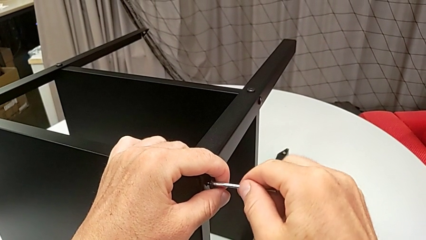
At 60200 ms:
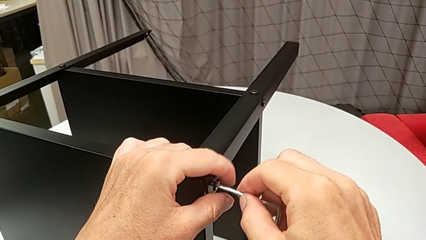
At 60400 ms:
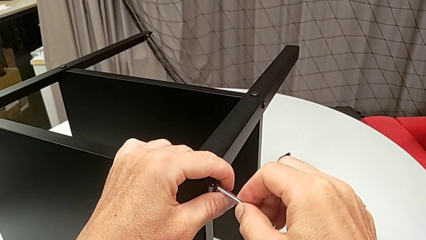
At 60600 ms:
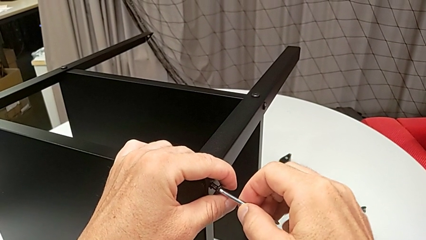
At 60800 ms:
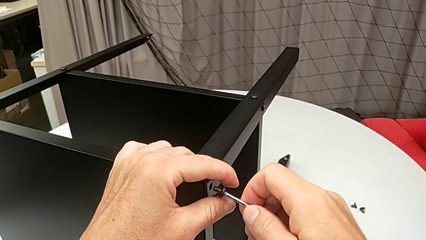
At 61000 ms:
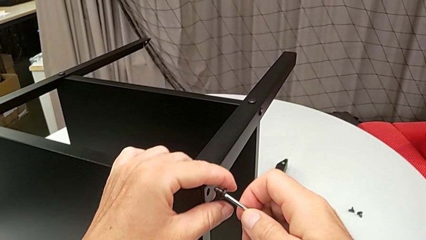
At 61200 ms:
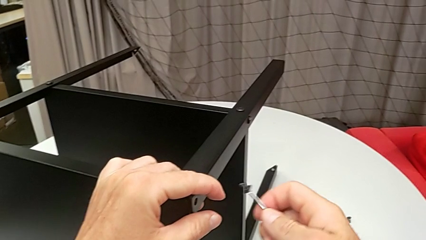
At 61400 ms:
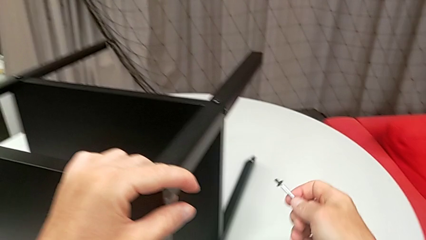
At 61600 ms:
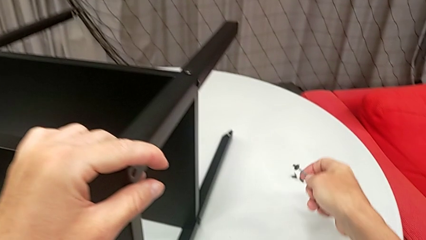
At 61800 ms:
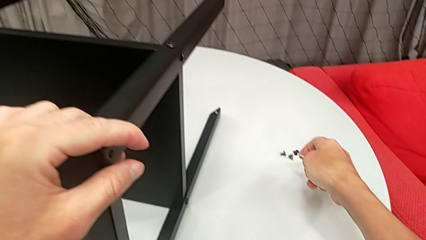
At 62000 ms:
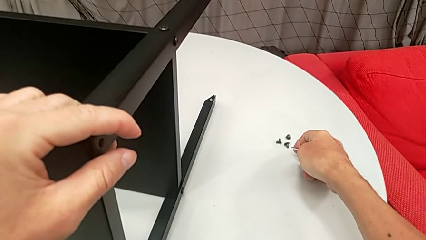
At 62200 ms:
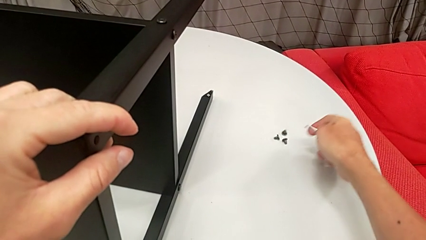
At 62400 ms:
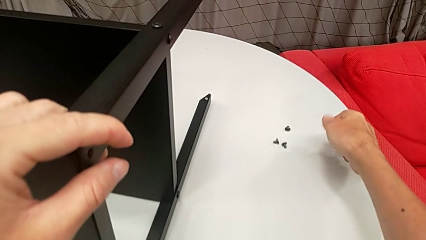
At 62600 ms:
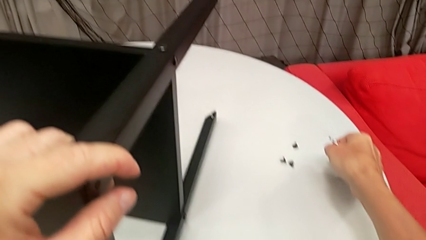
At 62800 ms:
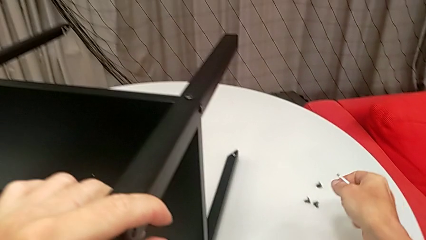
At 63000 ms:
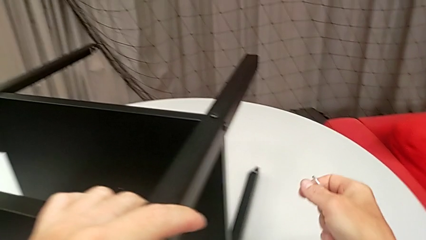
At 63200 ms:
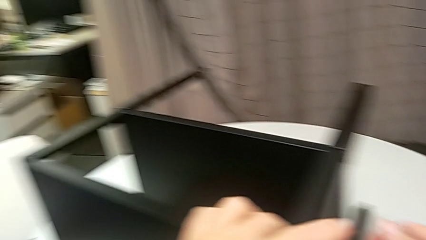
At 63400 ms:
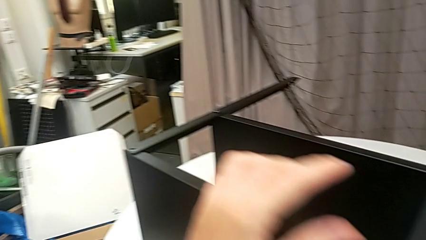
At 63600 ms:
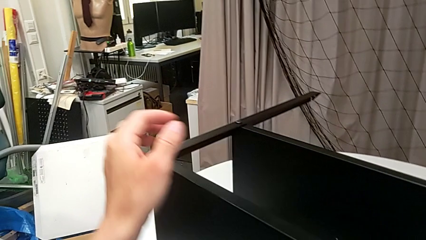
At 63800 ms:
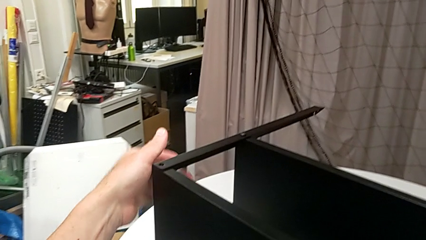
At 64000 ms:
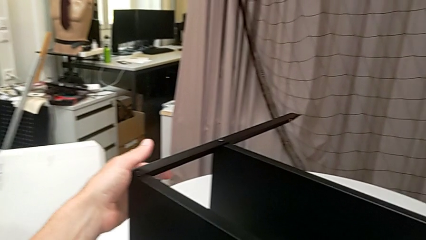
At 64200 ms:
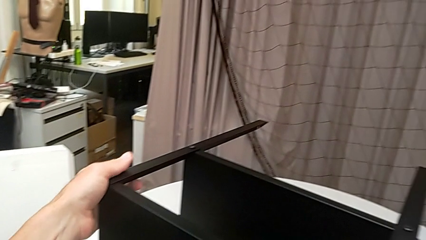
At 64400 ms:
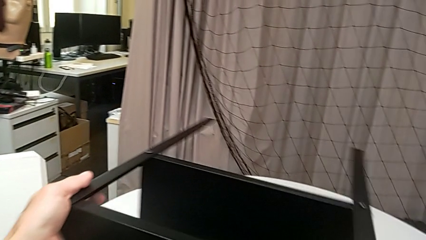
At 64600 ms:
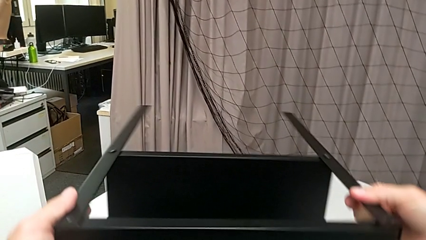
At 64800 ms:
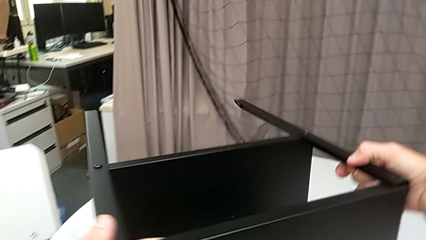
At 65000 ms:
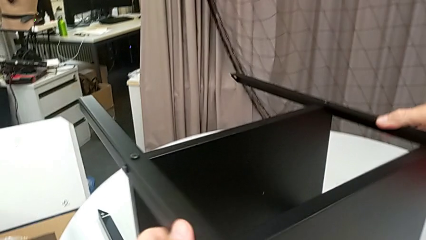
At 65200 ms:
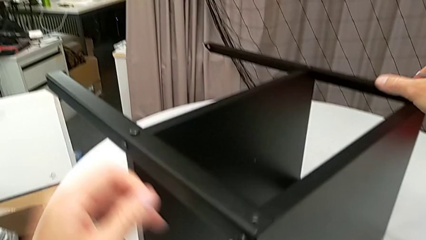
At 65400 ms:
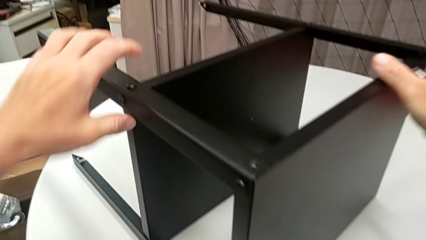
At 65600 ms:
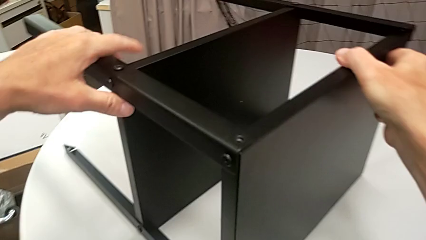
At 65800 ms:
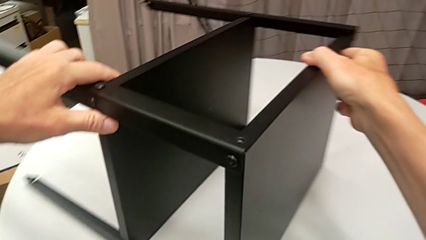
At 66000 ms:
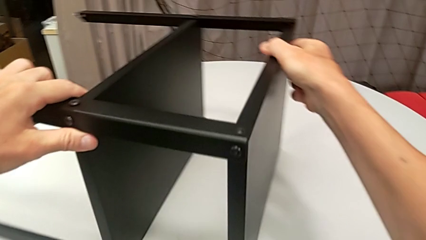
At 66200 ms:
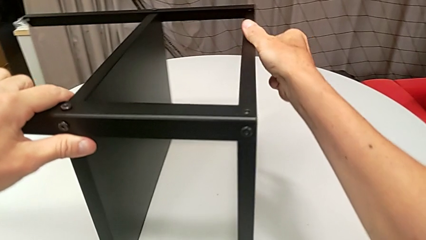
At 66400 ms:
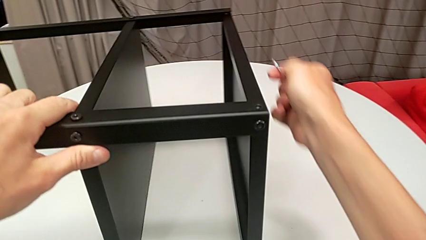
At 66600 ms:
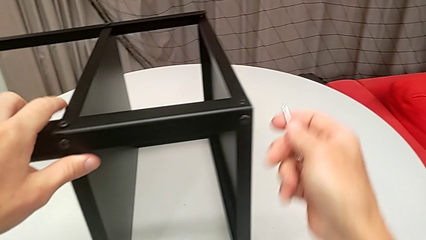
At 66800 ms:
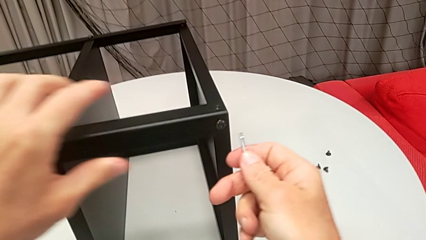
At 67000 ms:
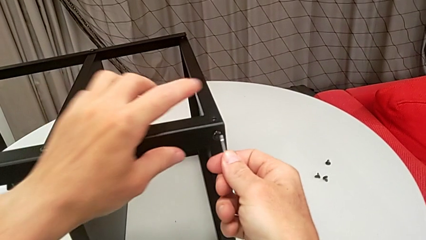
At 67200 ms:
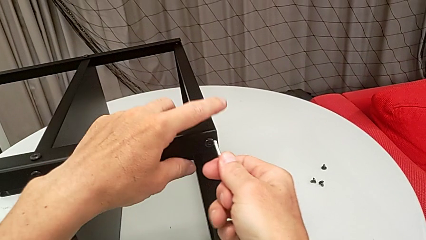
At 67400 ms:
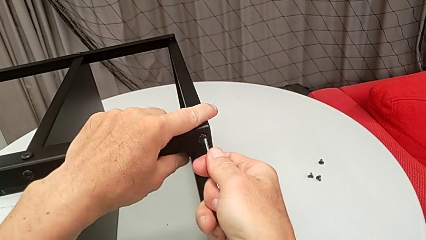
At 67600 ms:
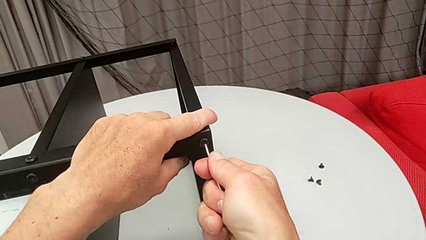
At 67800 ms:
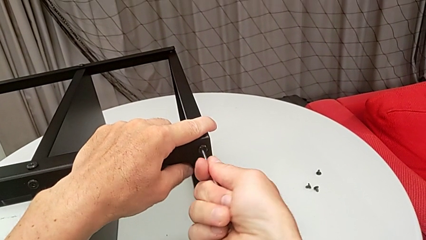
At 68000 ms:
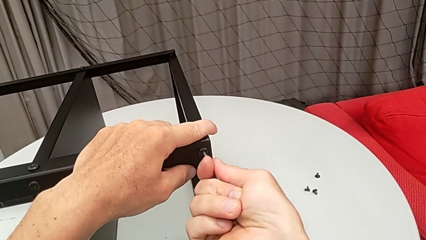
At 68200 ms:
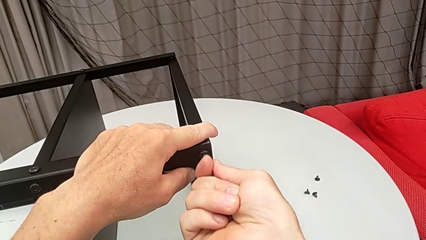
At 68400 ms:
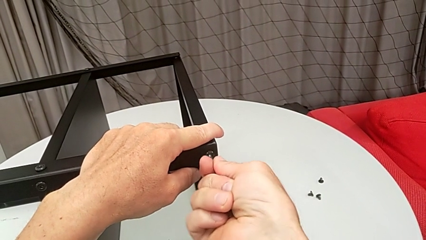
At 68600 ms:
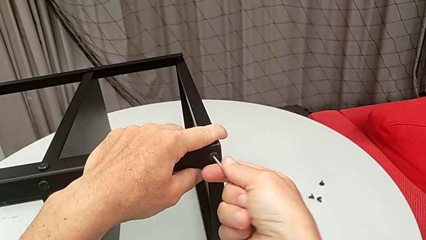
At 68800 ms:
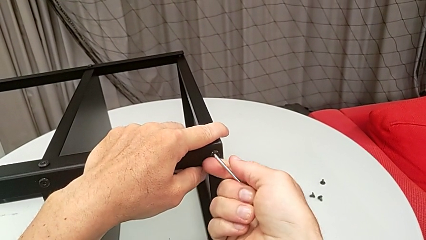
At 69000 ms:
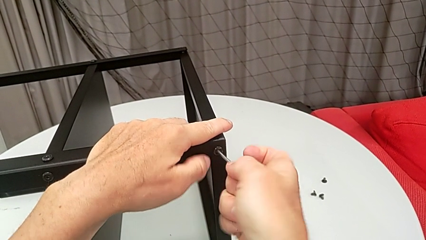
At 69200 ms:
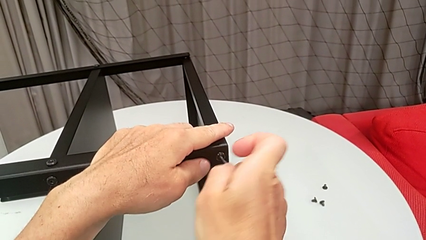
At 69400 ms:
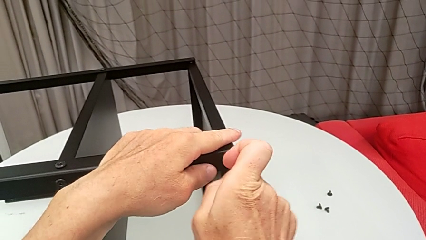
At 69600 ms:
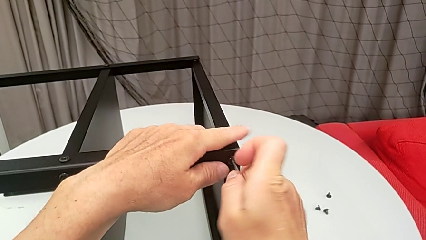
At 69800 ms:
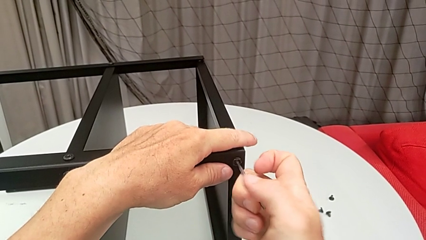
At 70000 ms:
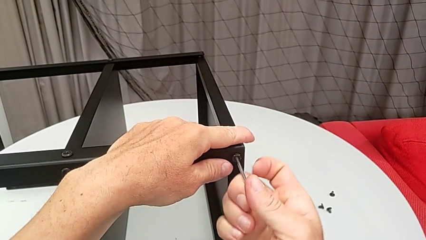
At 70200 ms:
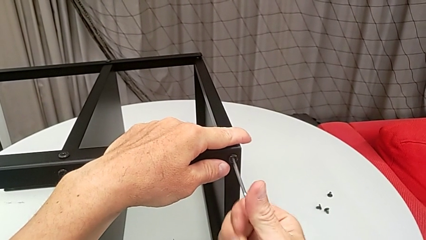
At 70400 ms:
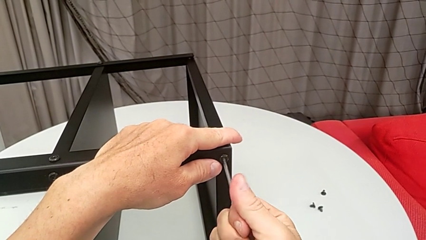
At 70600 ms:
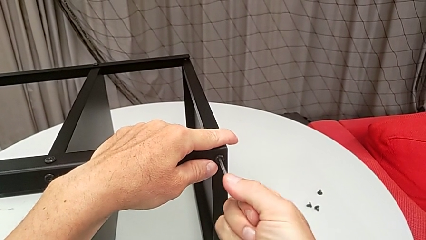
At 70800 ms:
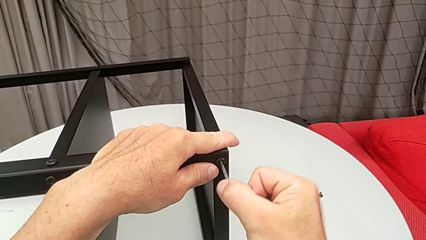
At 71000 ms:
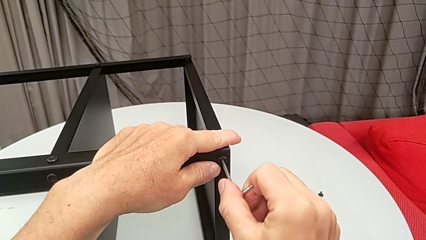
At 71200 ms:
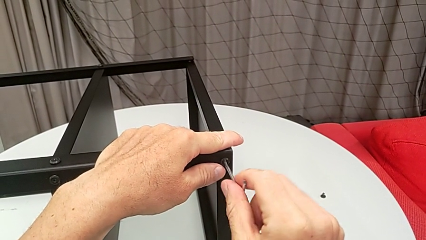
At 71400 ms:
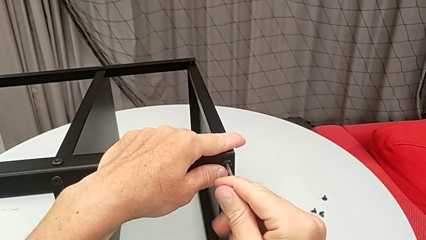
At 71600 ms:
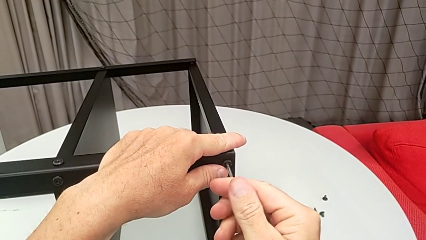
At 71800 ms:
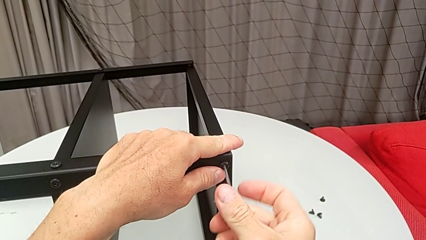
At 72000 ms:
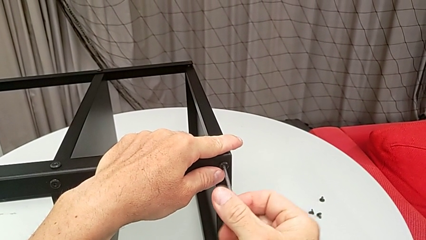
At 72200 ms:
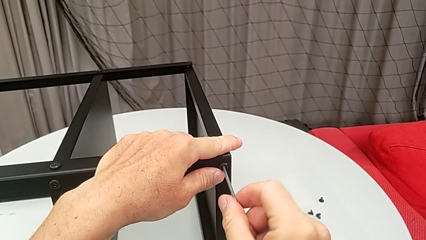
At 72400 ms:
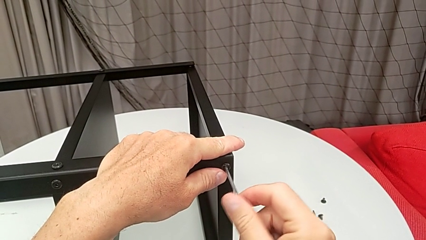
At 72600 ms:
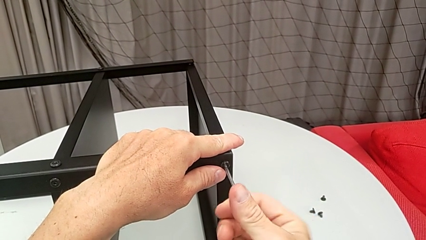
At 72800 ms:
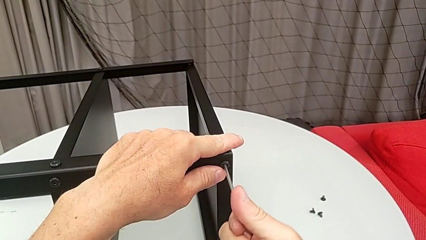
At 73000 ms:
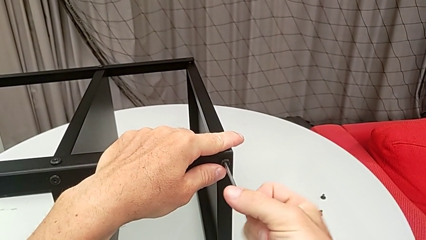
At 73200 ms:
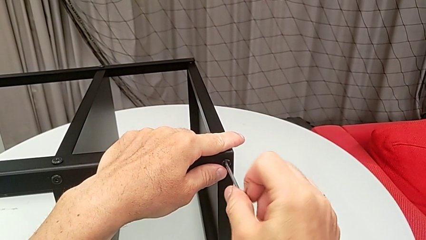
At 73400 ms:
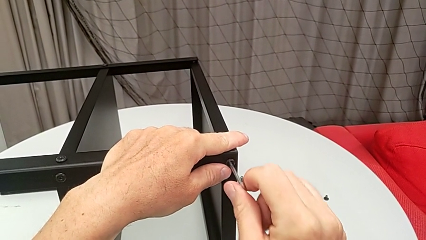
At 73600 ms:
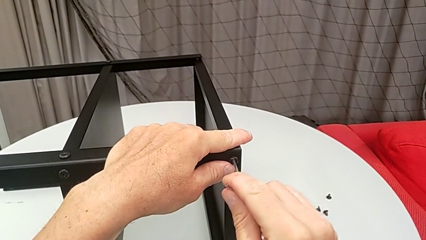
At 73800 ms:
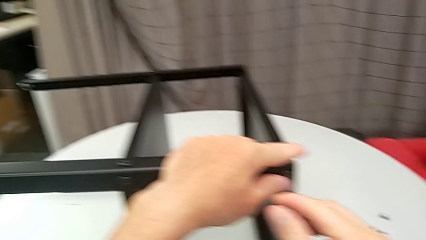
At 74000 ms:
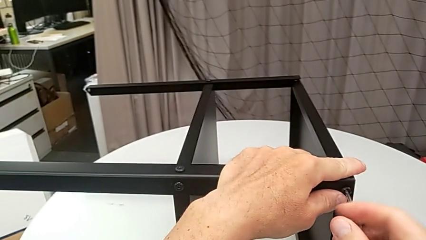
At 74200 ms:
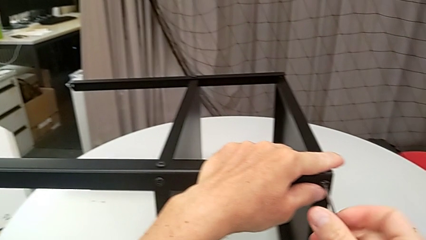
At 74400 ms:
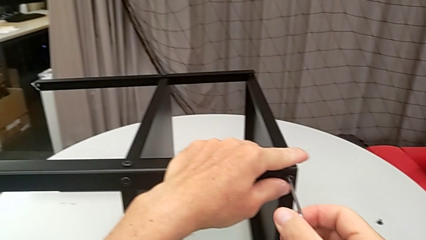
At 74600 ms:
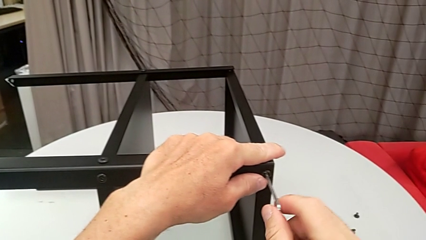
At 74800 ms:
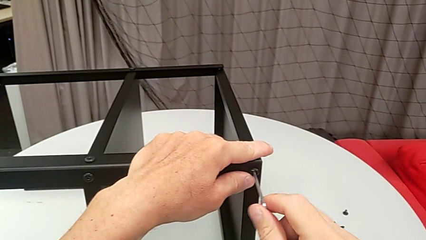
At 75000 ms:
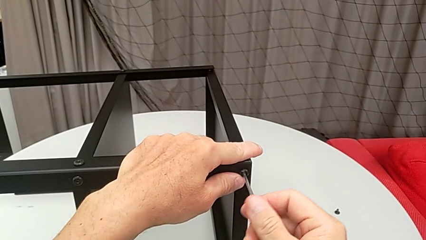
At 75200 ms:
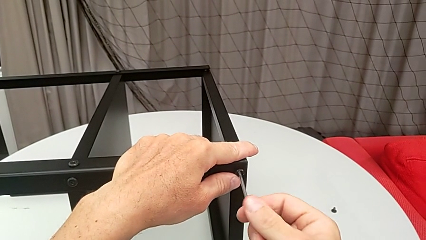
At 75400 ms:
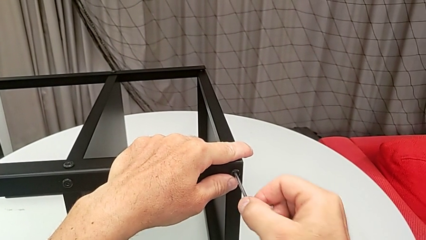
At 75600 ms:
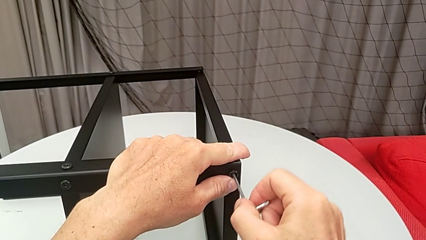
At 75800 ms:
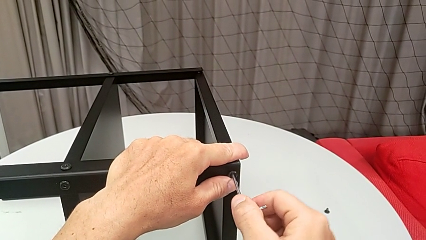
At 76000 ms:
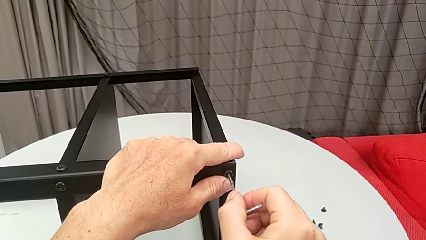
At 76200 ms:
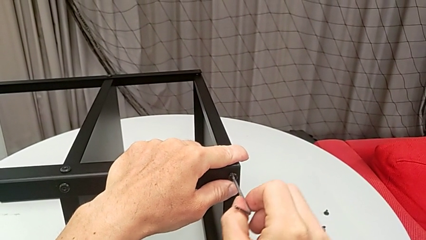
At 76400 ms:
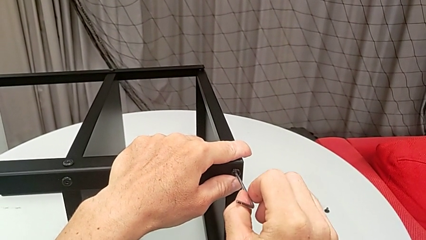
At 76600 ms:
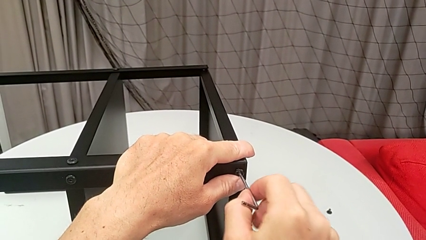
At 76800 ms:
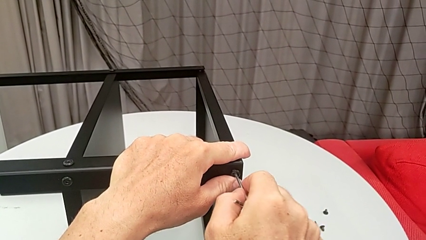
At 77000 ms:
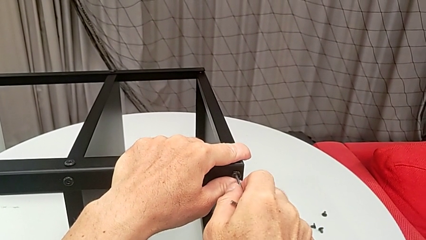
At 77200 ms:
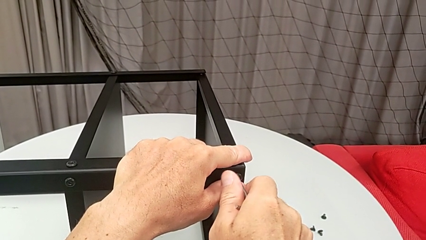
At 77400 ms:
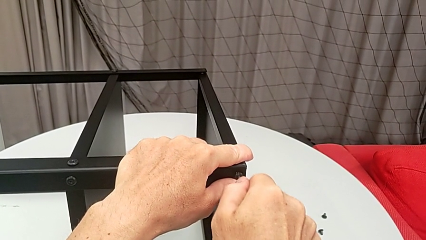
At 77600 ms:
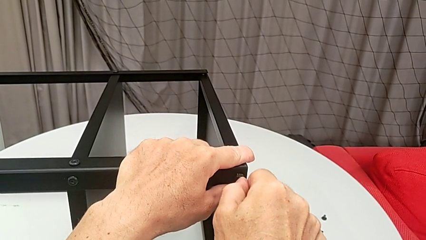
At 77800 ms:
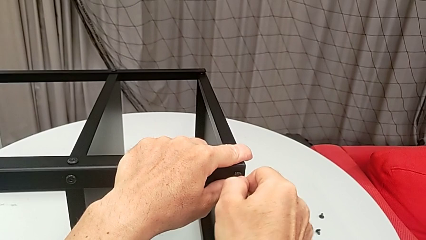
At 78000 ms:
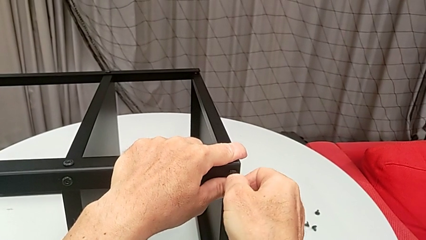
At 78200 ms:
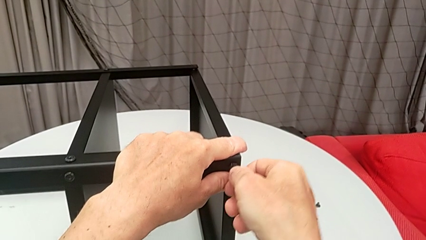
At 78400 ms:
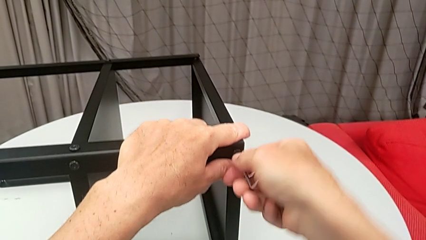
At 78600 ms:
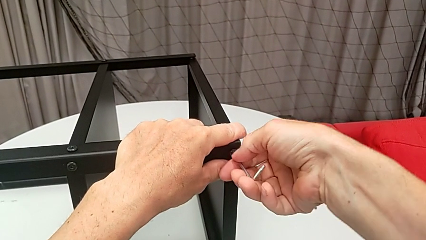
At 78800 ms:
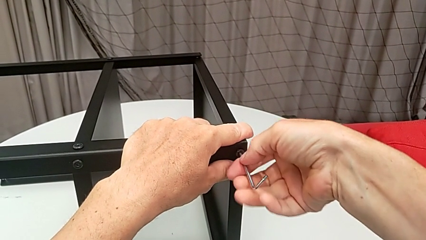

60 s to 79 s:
The camera wearer is disassembling the upper tray from the nightstand. They withdraw the Allen wrench, disassemble the hex socket head, place it, approach the nightstand, rotate it, insert the Allen wrench and begin to unscrew the hex socket head.
